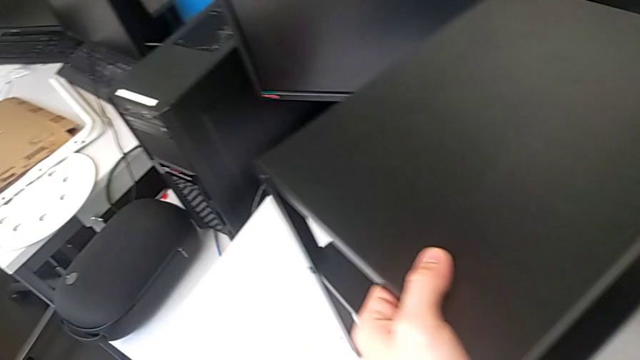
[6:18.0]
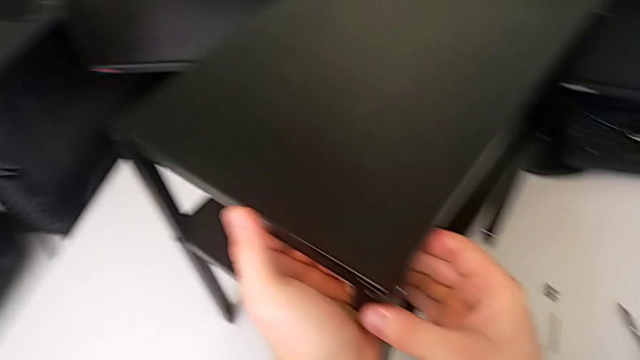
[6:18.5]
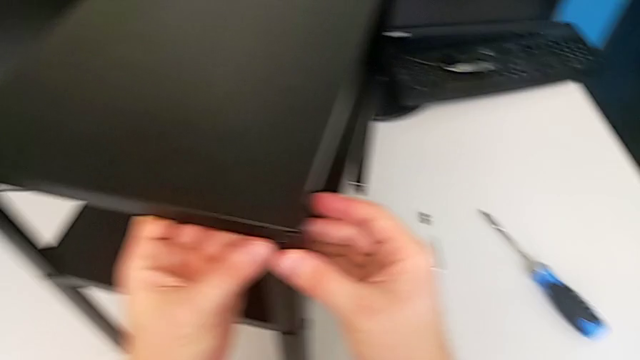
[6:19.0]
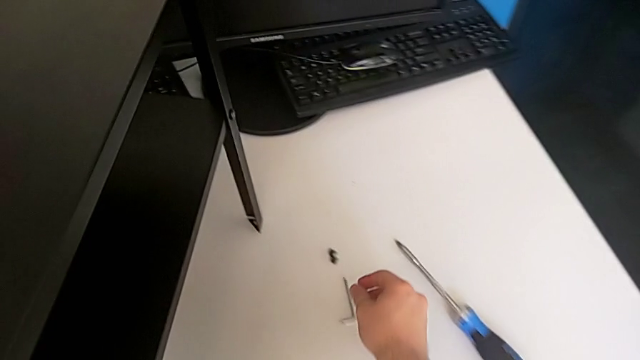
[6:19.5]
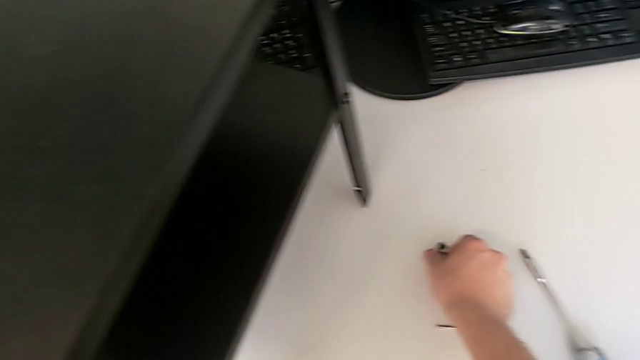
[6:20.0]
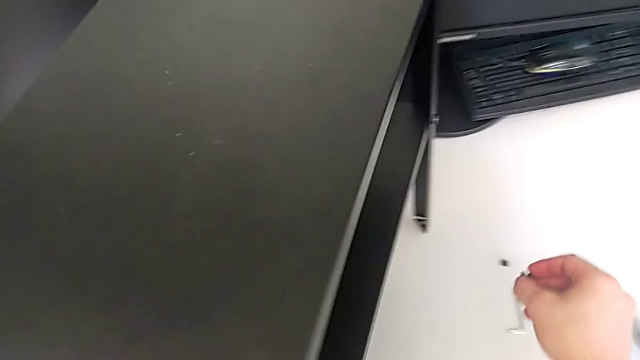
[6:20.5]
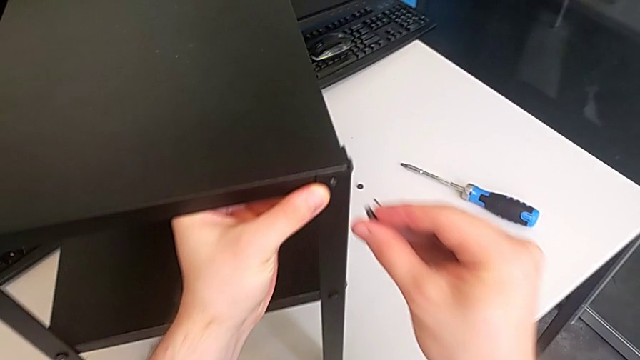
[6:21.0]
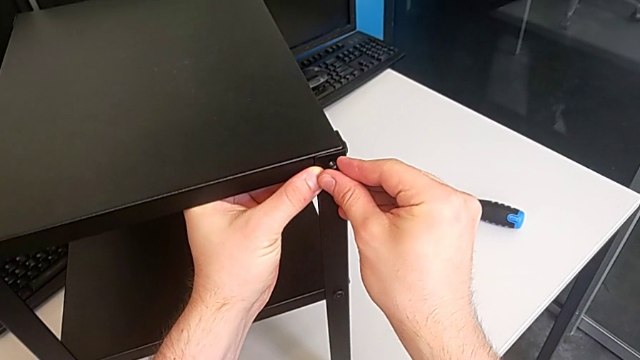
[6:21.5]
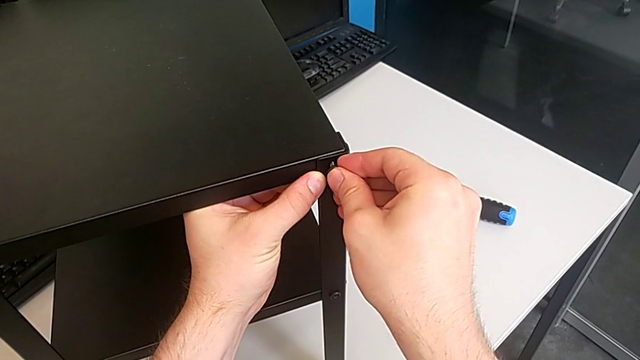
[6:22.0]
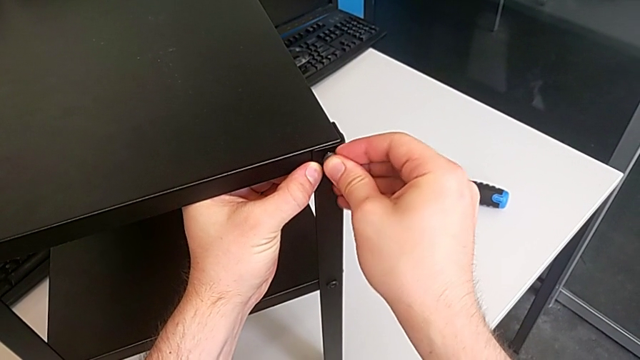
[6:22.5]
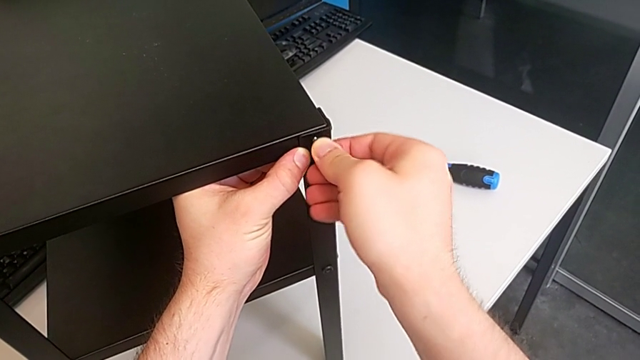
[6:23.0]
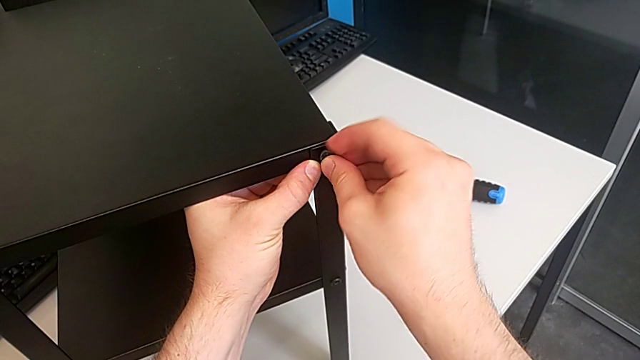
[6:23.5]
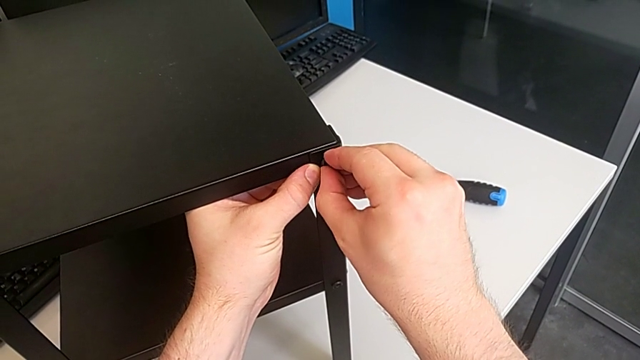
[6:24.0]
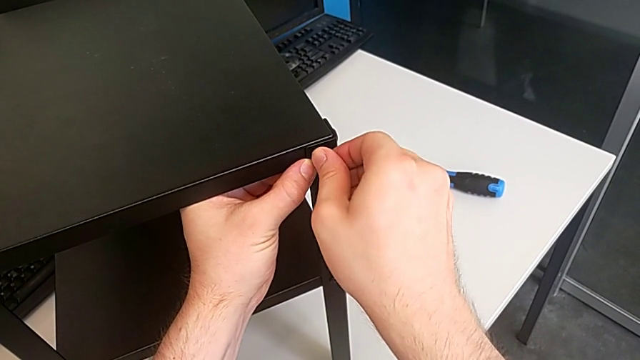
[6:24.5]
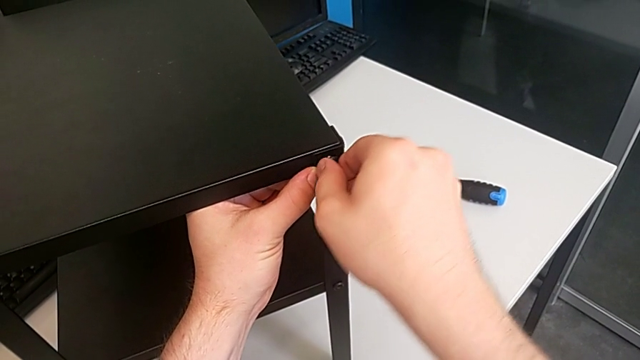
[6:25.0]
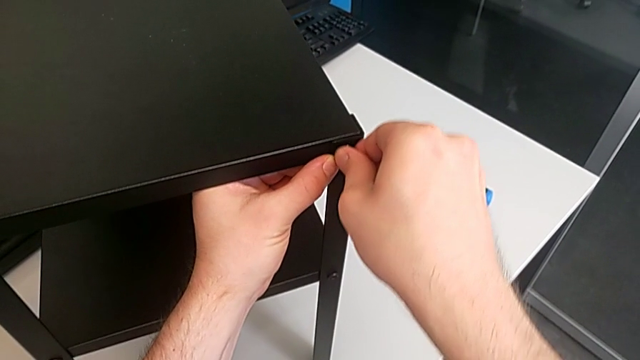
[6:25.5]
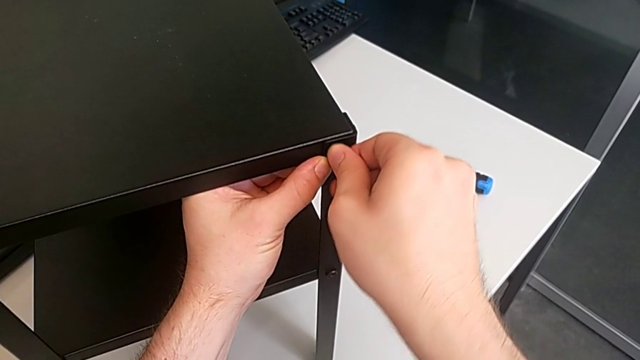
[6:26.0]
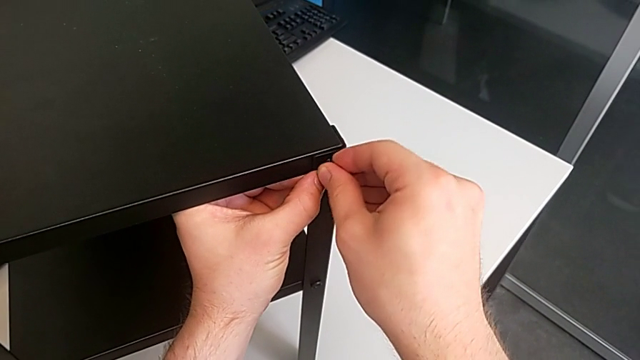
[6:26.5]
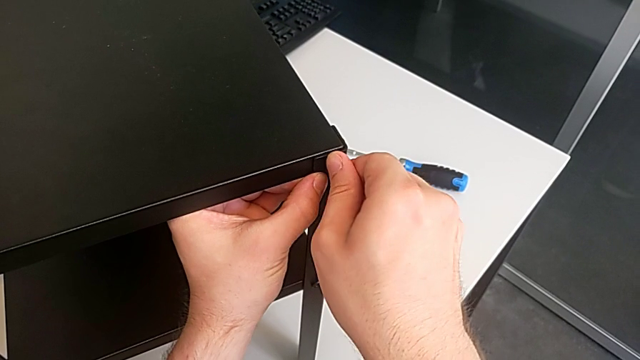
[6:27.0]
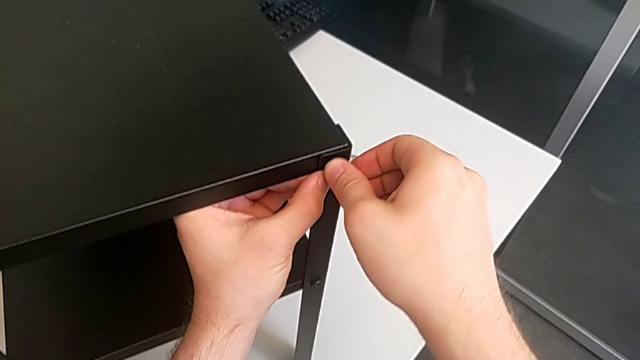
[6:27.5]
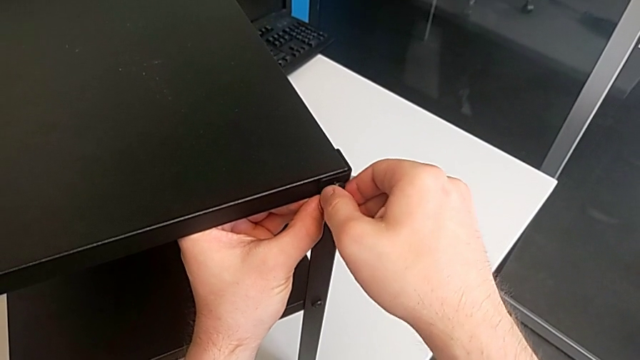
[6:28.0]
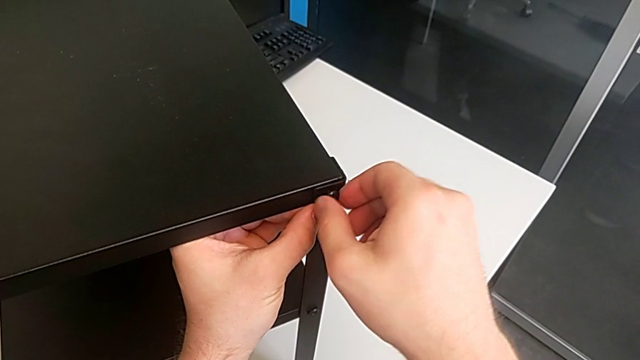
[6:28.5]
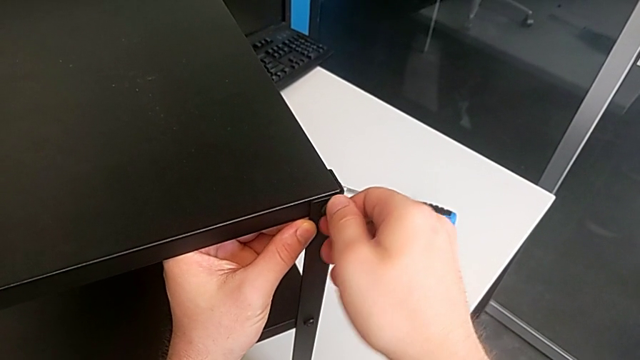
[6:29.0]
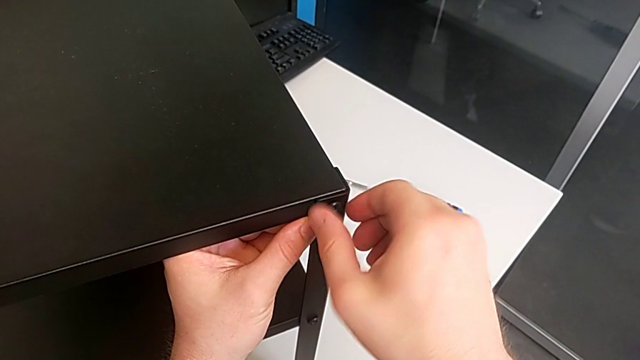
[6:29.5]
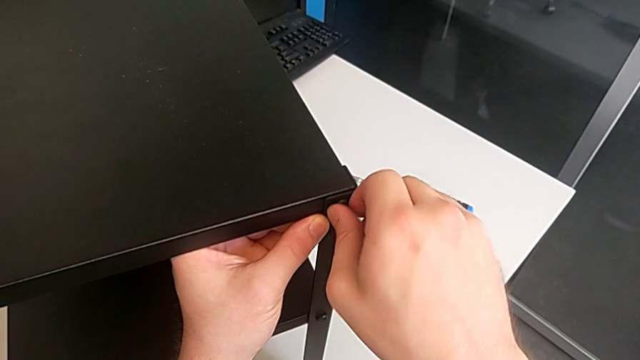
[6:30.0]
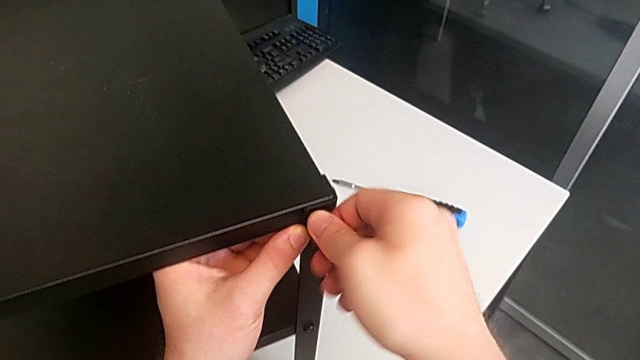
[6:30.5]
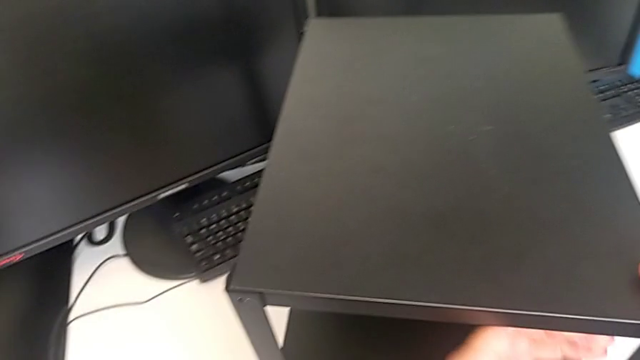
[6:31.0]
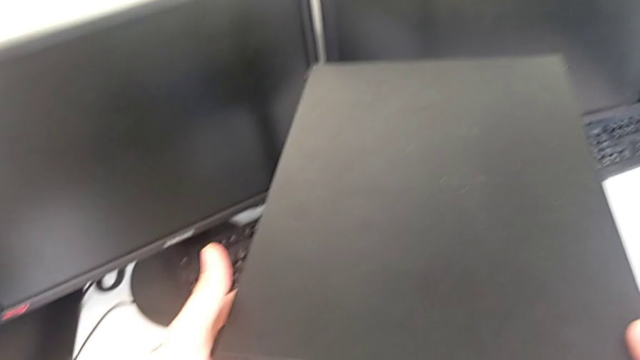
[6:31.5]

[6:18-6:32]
The camera wearer screws the thirteenth screw into the leg. They grab the fifteenth hex socket head, lift it and screw it.

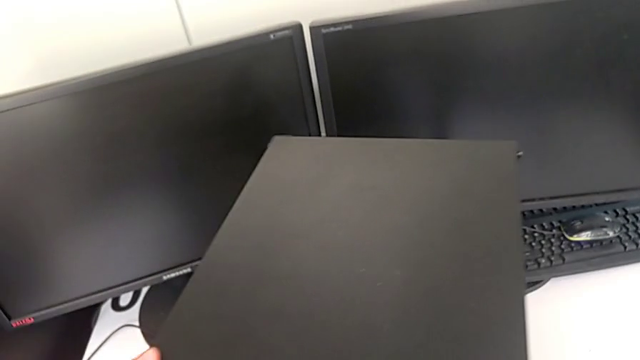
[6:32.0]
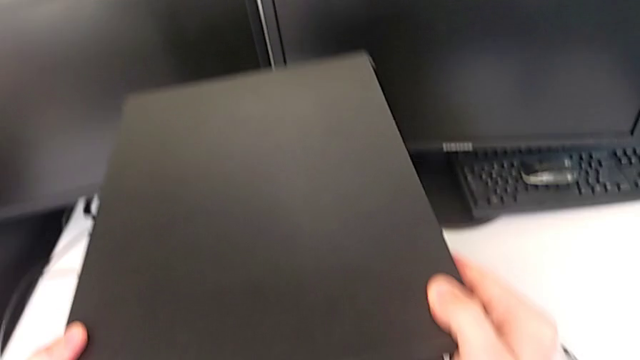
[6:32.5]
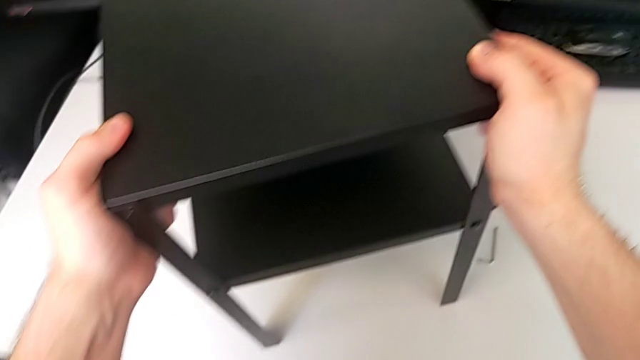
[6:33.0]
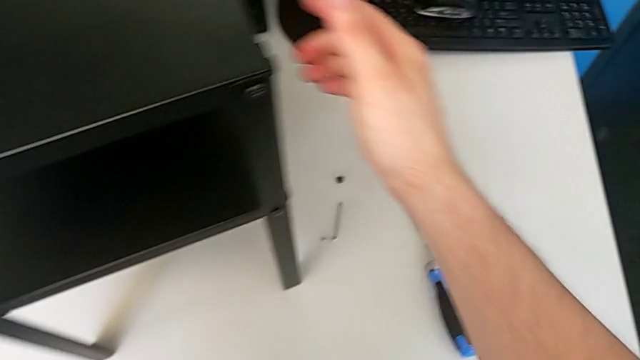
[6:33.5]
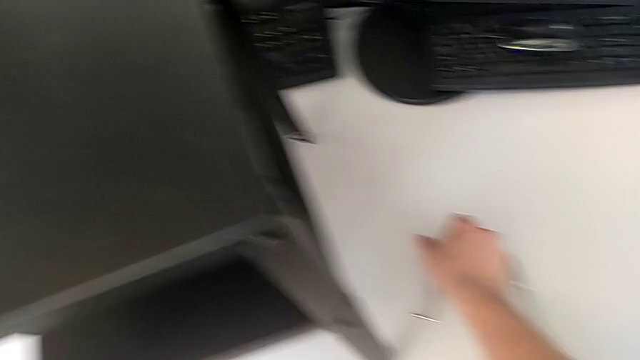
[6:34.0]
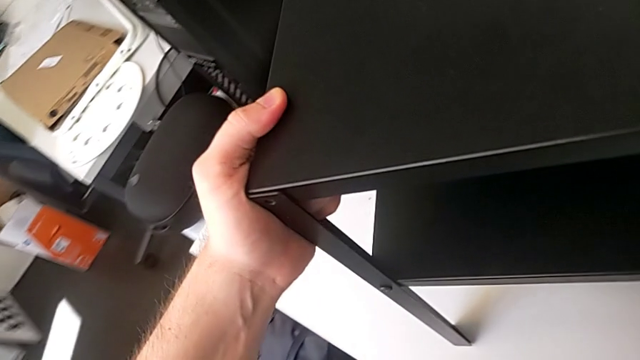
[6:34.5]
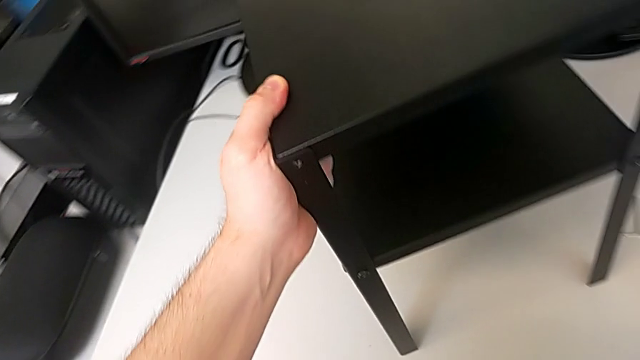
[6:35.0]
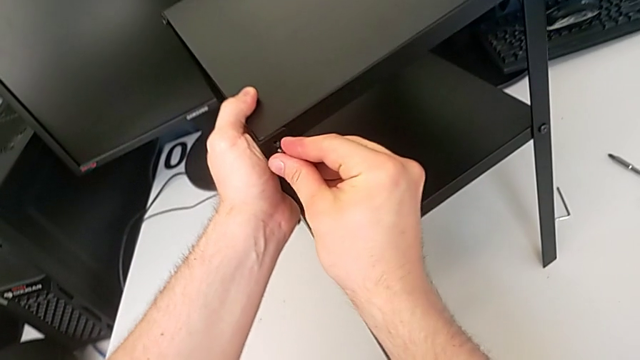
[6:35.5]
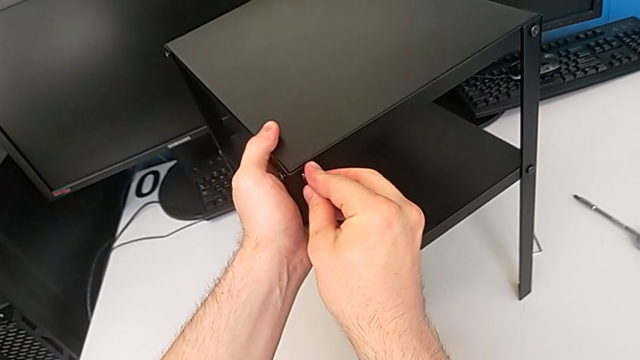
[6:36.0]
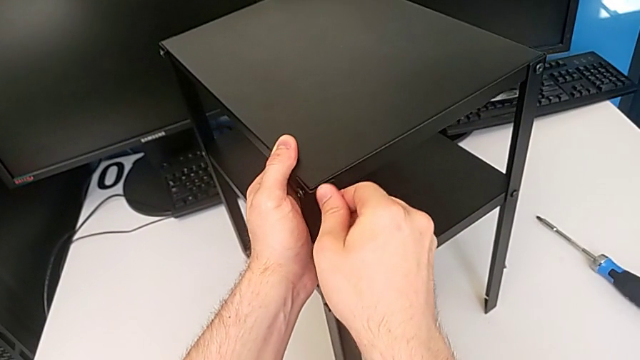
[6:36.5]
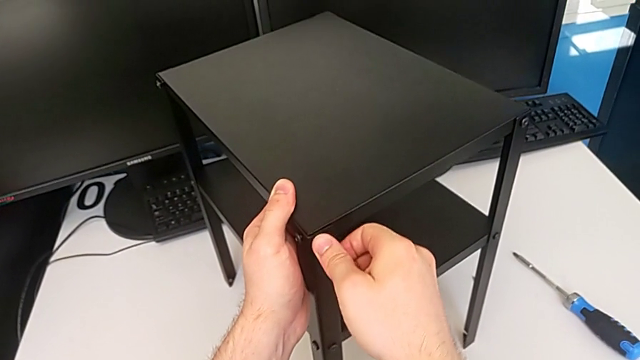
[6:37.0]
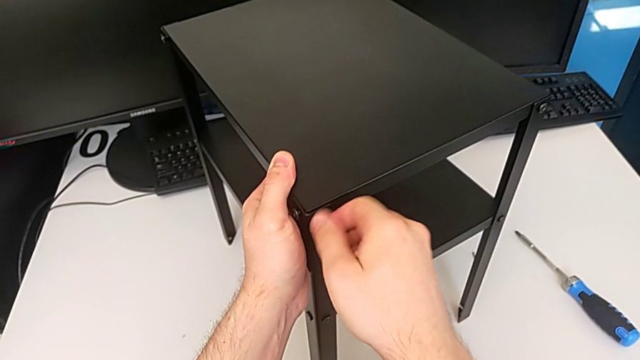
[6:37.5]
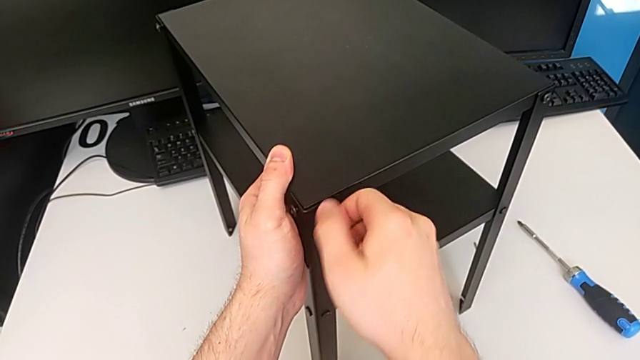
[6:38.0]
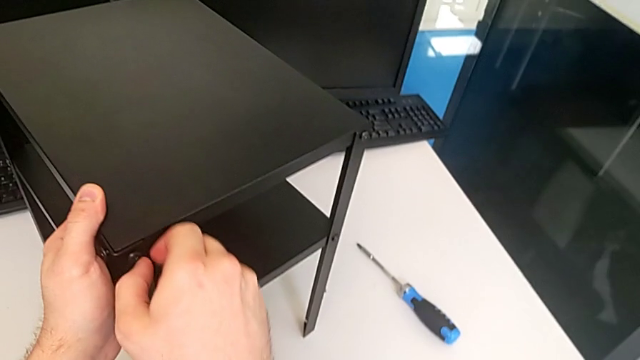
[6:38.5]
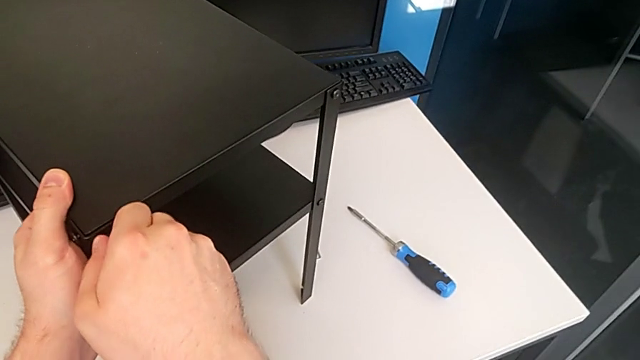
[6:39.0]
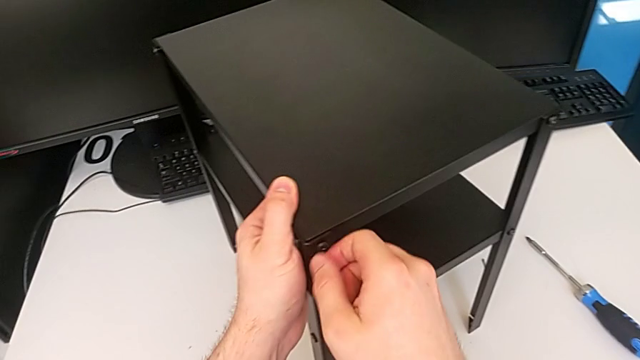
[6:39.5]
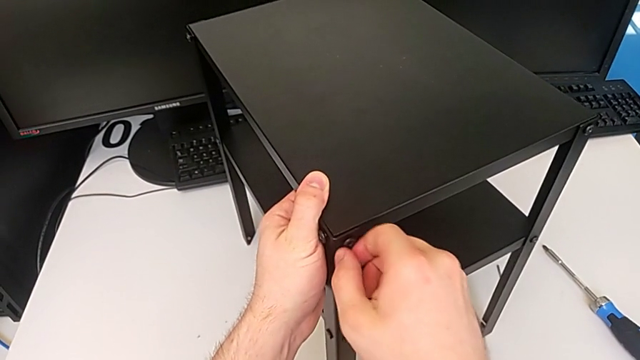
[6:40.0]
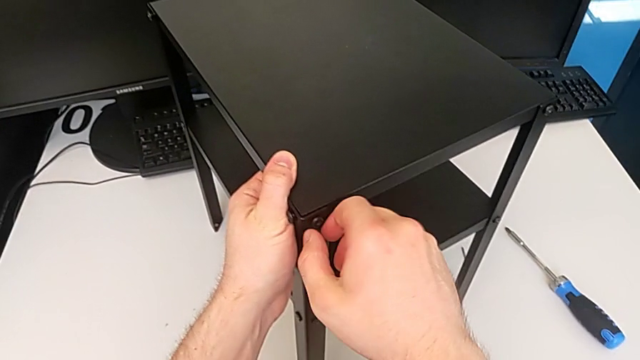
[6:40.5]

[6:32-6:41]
The camera wearer screws the fourteenth screw into the leg. They rotate the tray, grab the sixteenth hex socket head, lift it and screw it.
